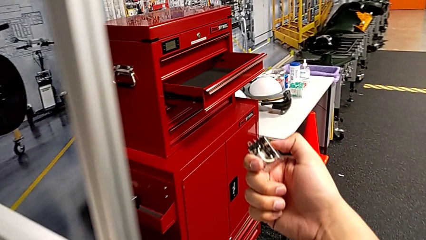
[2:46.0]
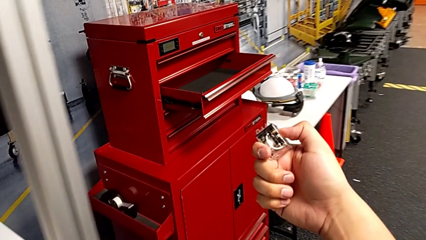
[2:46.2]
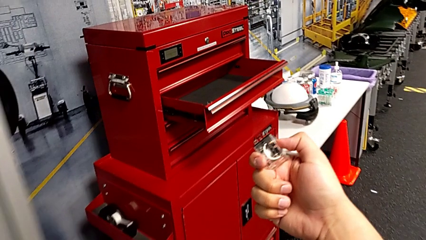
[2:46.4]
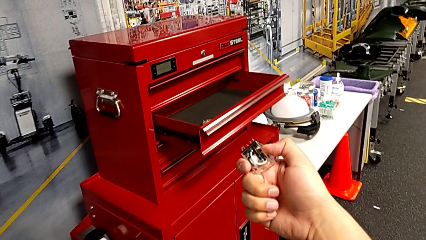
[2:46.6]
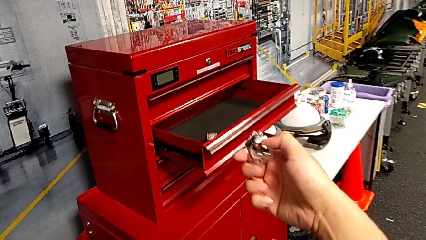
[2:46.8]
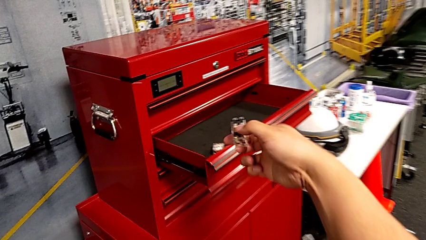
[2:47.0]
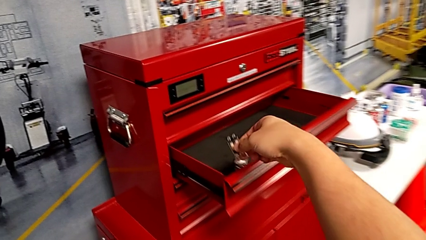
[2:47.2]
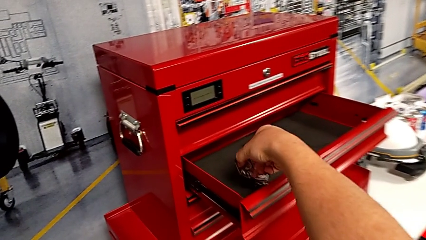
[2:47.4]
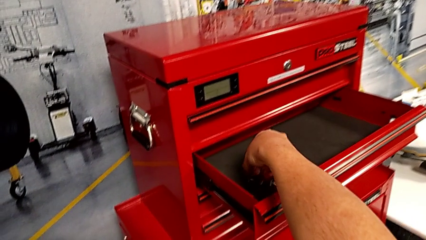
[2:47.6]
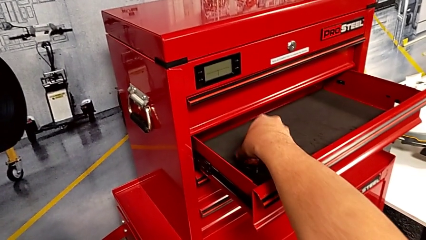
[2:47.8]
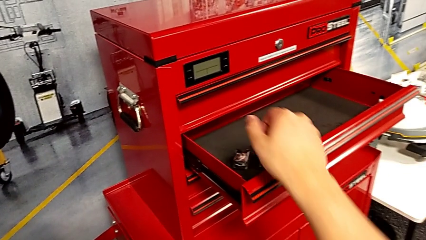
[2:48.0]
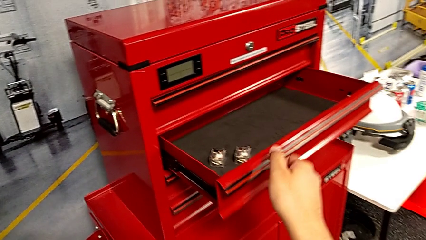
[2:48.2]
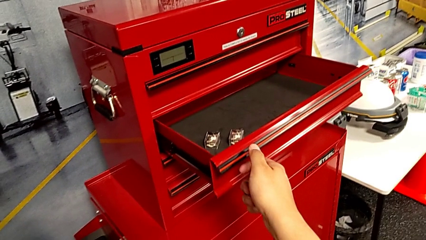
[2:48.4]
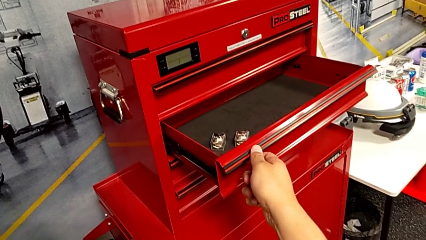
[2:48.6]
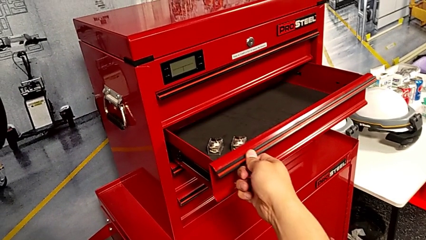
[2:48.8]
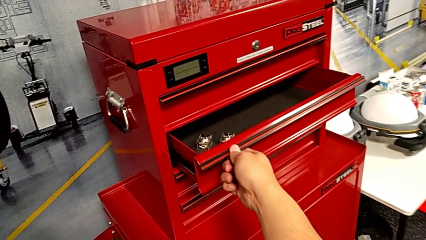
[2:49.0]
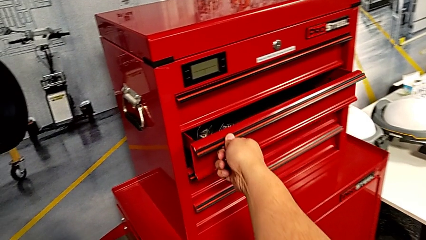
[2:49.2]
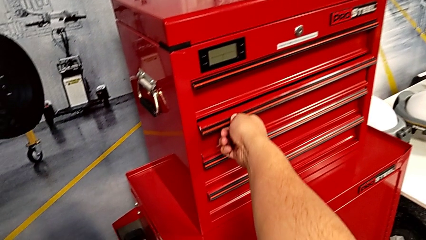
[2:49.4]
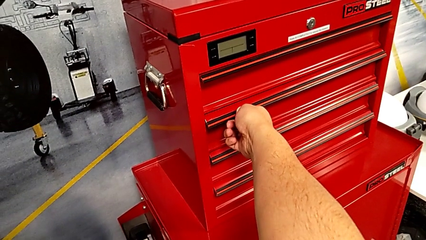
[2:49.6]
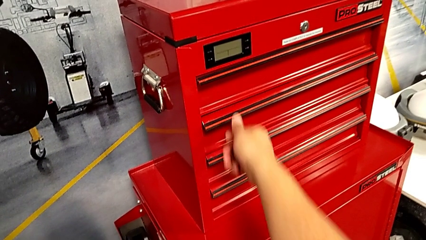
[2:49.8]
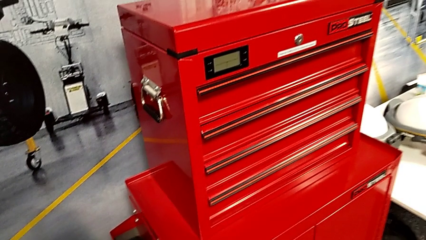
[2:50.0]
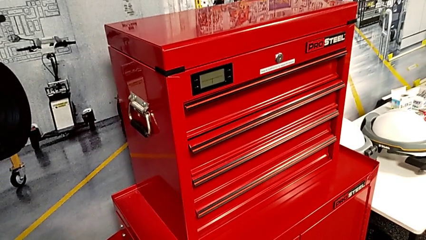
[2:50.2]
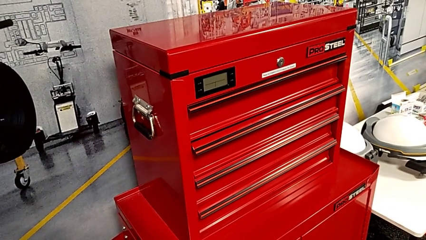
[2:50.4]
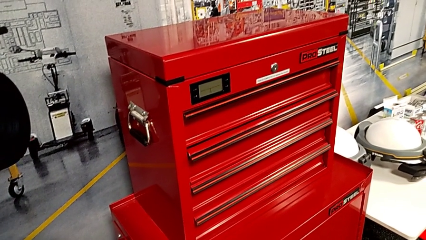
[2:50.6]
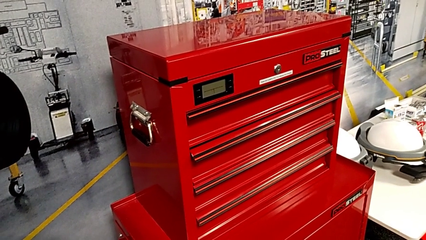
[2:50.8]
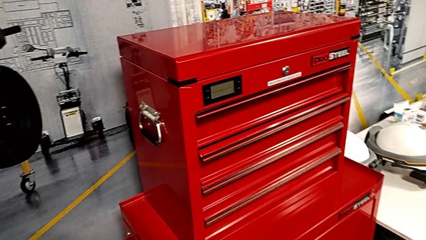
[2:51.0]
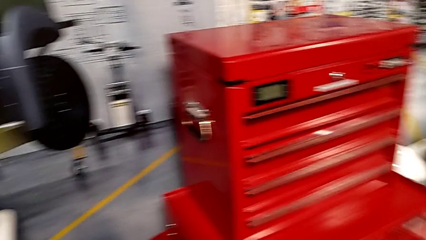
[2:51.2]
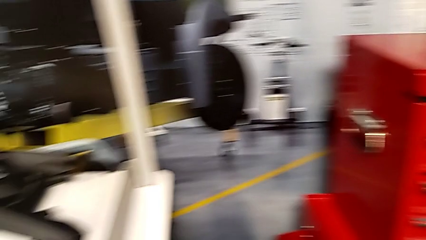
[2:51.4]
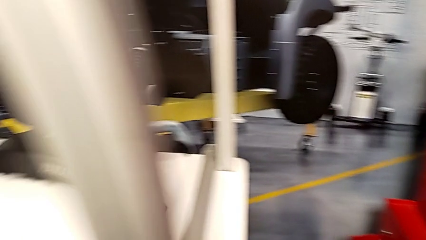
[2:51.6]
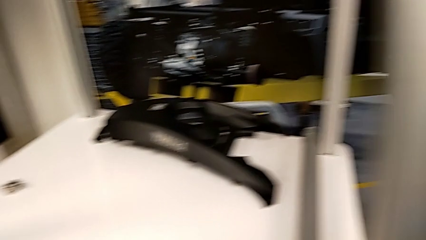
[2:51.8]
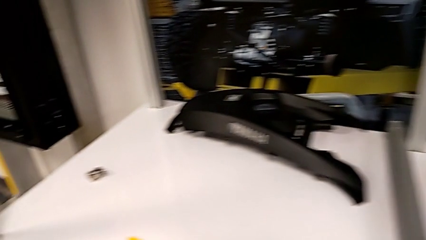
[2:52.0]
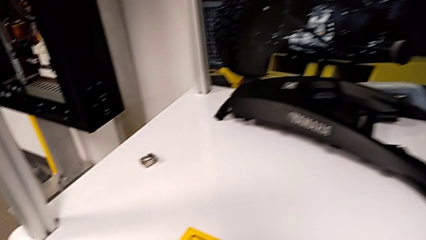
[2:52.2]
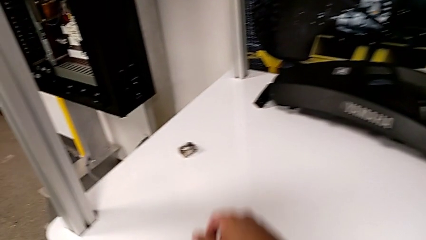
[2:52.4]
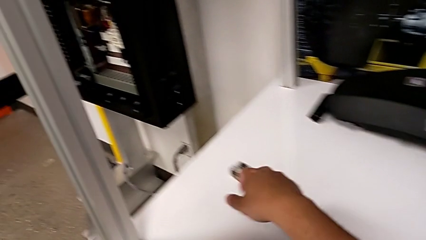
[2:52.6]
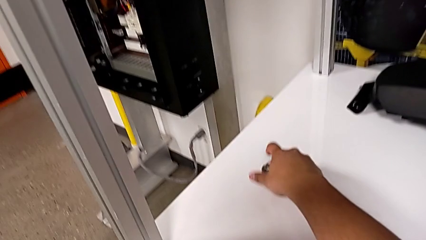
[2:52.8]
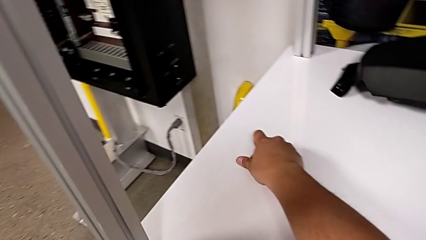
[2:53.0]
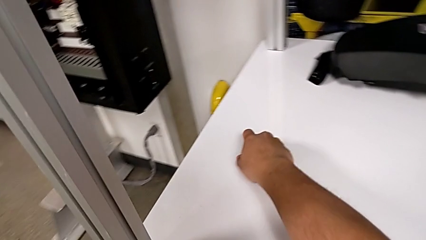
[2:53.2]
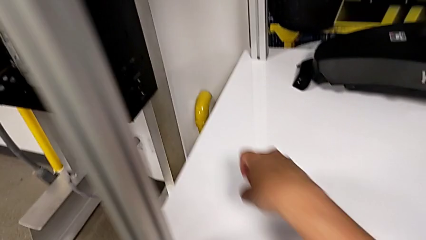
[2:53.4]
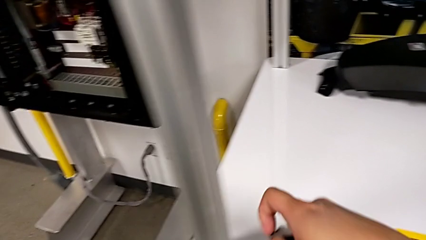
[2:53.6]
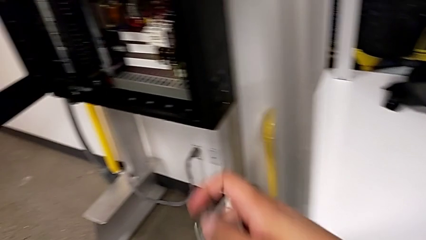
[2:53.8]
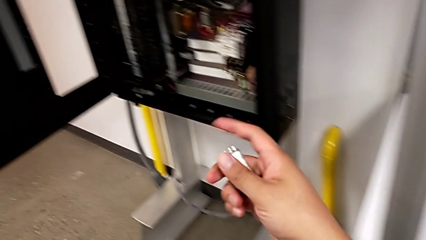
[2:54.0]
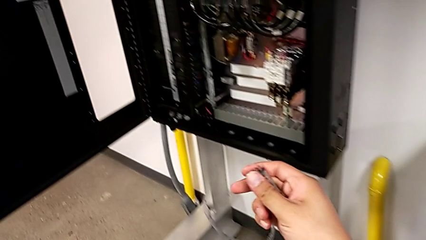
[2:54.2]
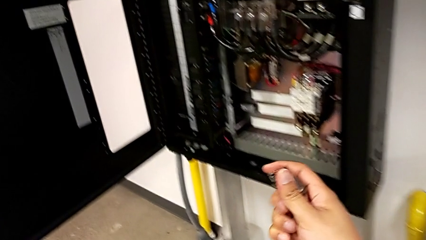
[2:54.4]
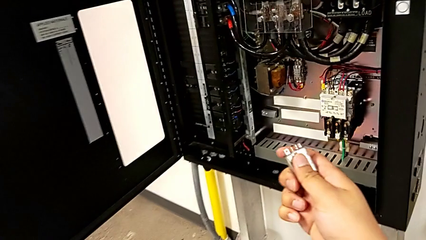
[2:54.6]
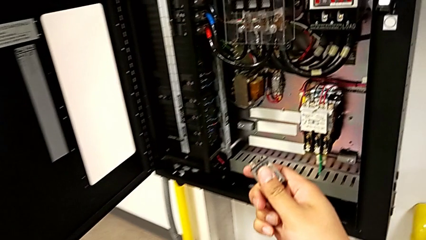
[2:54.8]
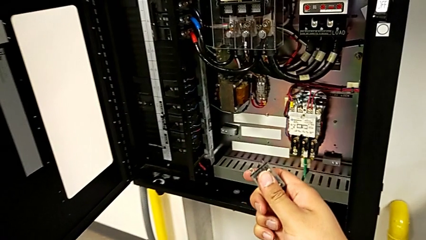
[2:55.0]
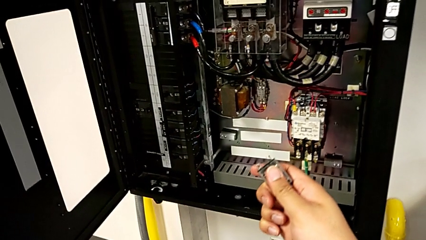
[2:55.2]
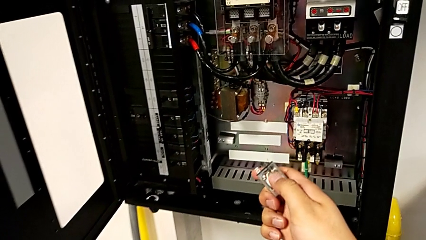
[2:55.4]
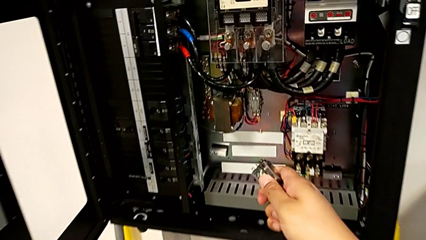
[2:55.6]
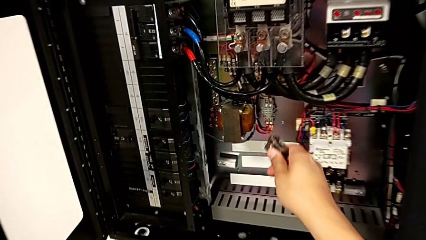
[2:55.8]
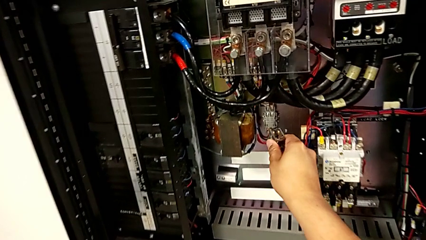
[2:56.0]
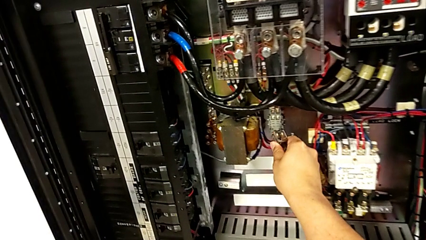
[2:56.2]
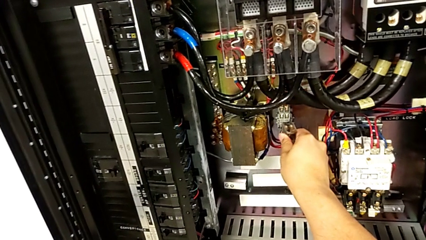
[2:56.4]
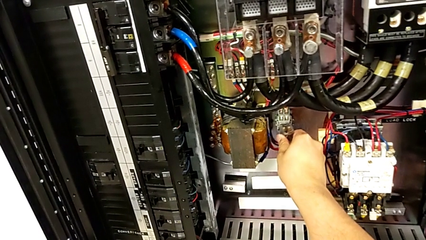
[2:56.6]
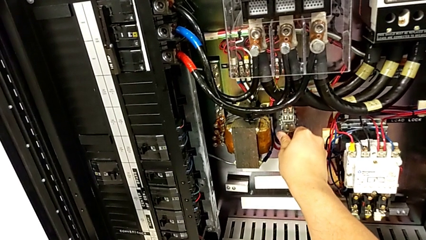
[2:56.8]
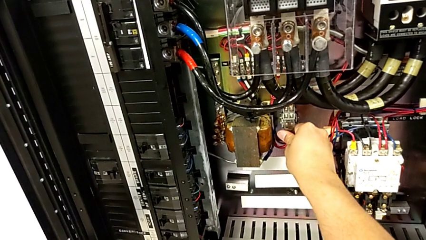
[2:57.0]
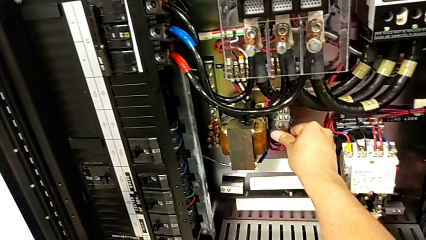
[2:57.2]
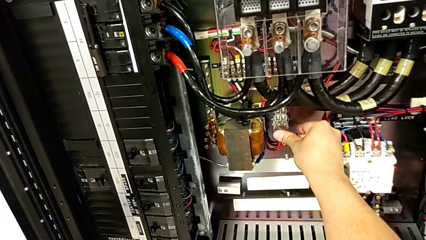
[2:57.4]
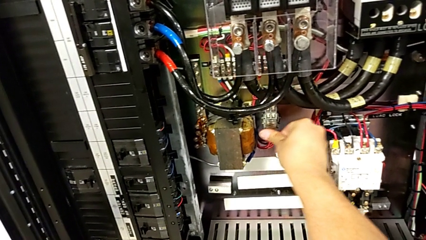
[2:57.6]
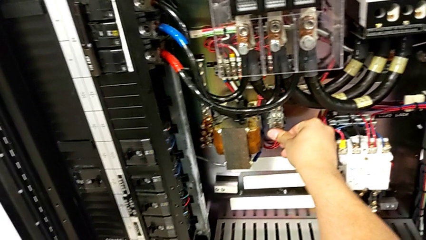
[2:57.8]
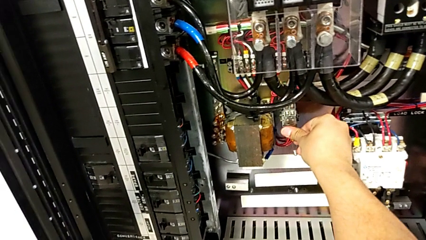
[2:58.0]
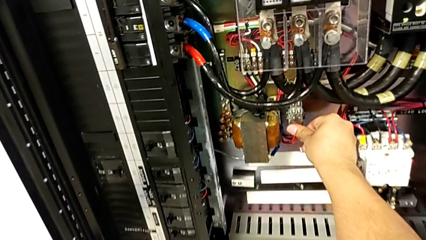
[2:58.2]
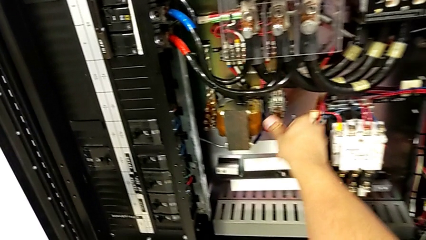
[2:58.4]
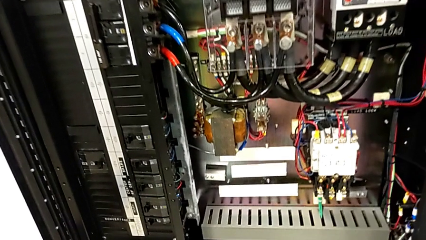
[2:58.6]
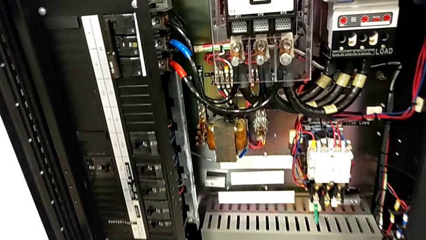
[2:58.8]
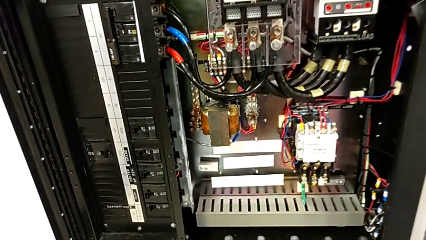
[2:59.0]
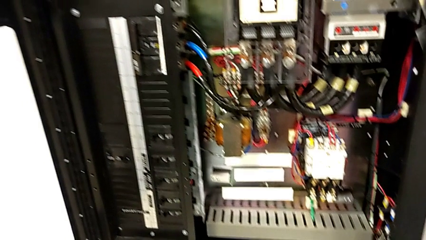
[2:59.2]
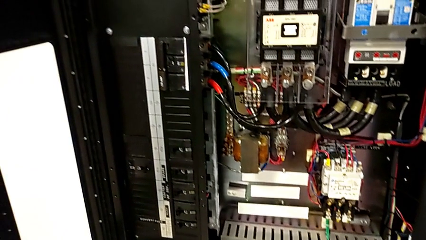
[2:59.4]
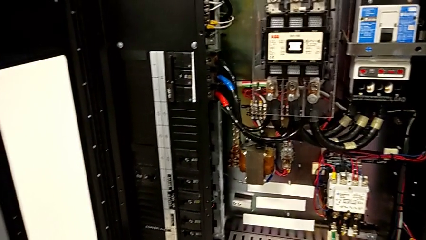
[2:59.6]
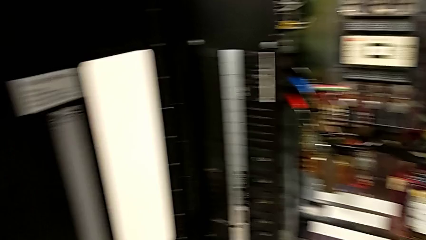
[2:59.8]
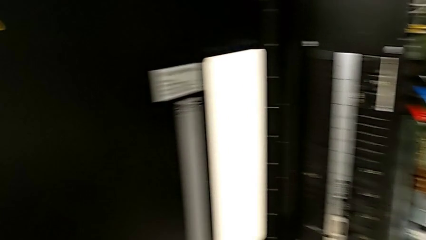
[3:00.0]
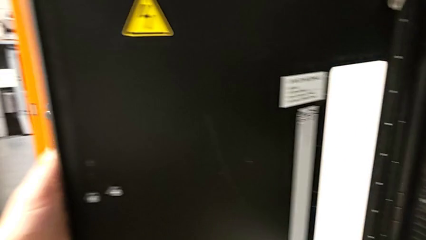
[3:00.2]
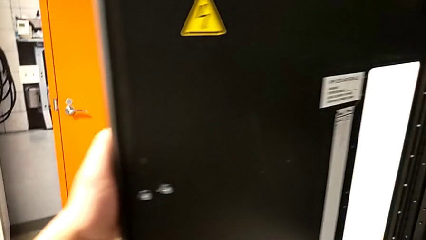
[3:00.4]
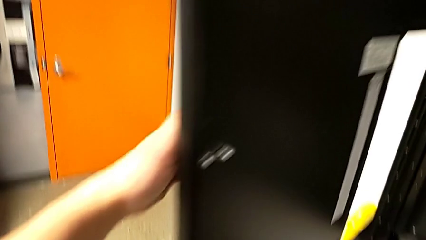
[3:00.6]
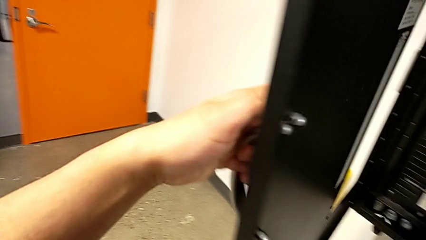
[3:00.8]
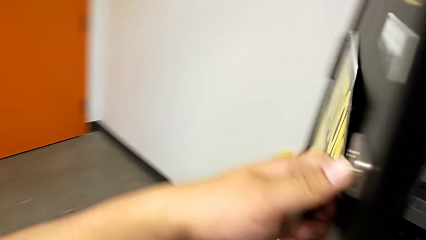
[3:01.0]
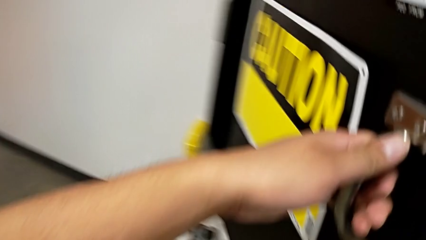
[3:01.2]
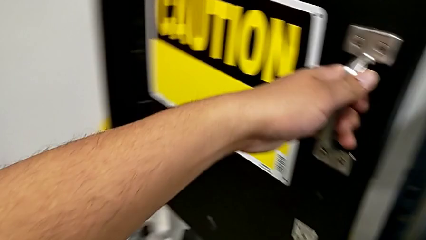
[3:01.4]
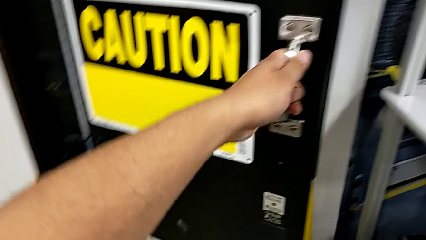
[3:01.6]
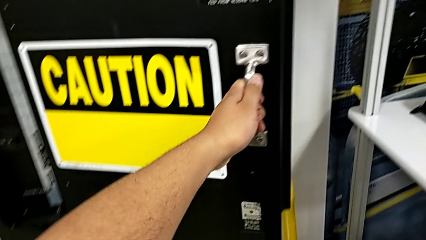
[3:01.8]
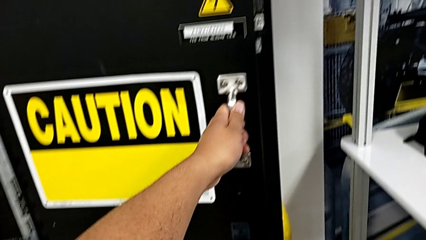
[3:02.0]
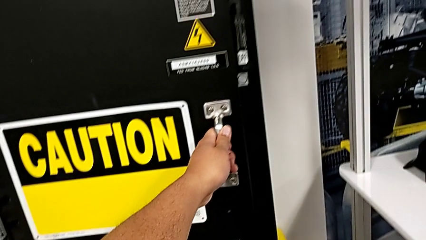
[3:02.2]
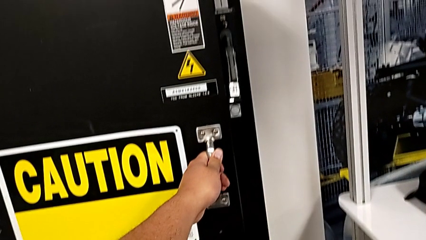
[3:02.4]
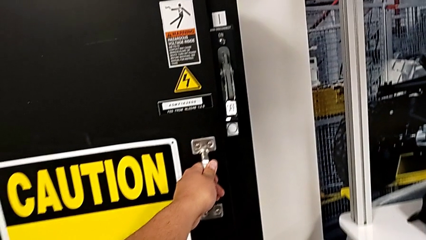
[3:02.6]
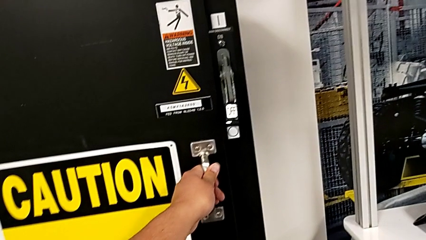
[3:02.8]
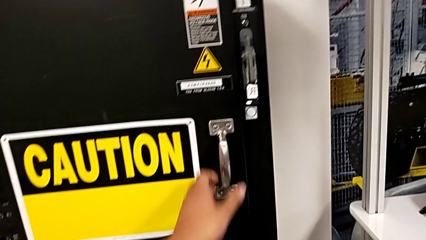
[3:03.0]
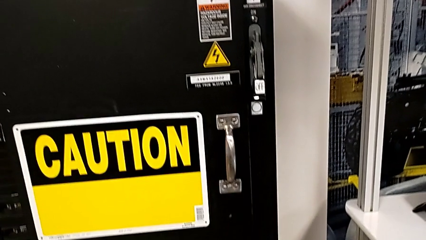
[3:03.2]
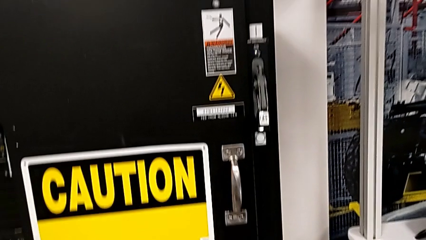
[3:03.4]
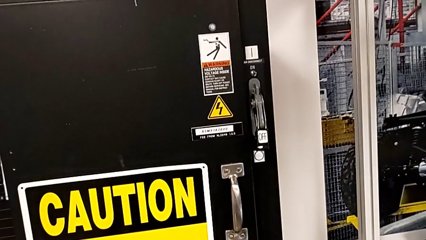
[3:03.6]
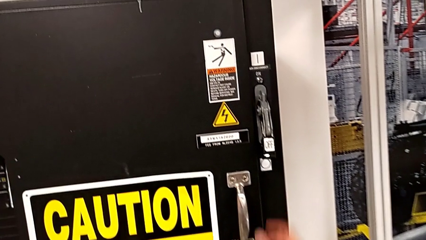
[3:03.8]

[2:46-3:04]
The camera wearer is changing the circuit breaker from the circuit breaker box. They place the circuit breaker, close the drawer, grab the circuit breaker, hold it, assemble it and close the front panel door.
